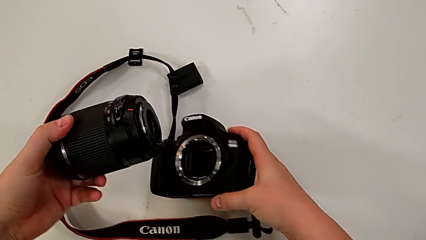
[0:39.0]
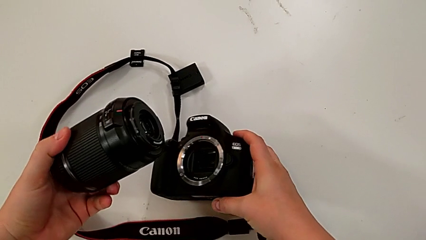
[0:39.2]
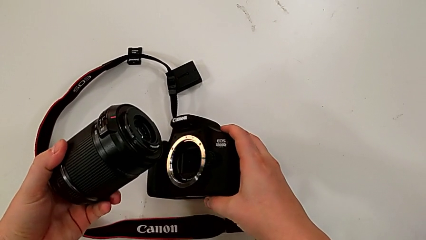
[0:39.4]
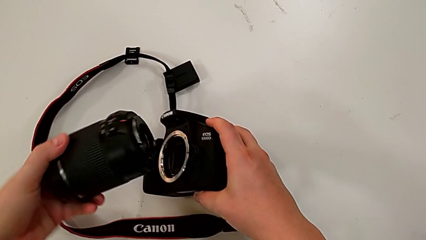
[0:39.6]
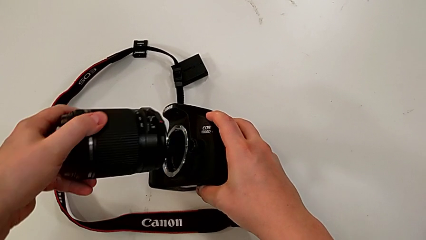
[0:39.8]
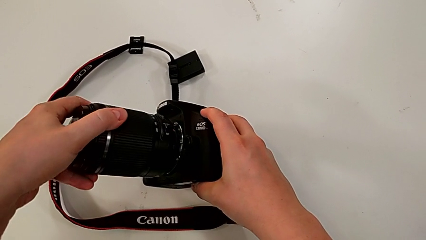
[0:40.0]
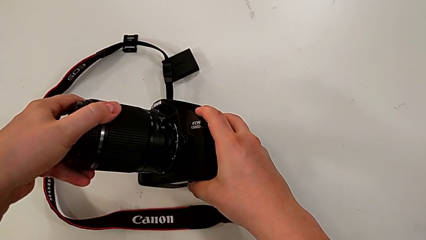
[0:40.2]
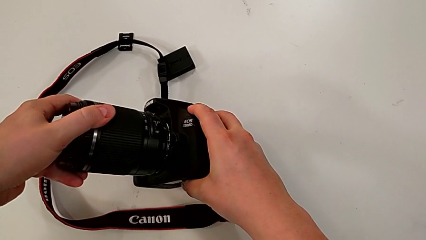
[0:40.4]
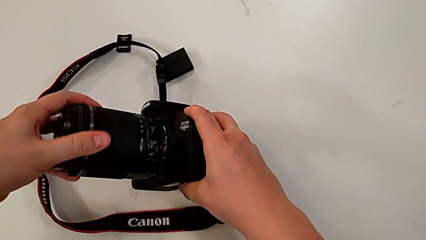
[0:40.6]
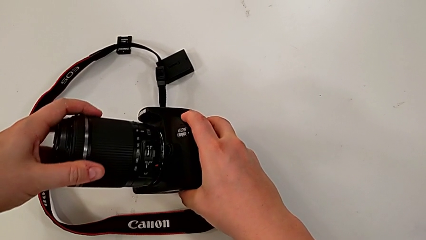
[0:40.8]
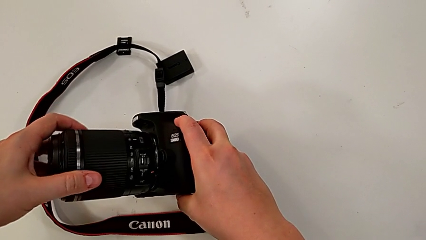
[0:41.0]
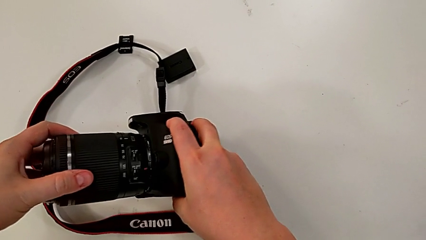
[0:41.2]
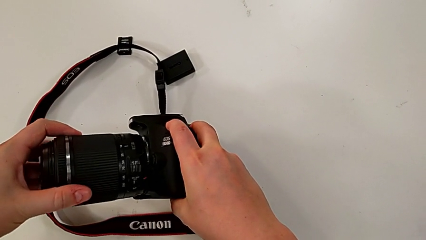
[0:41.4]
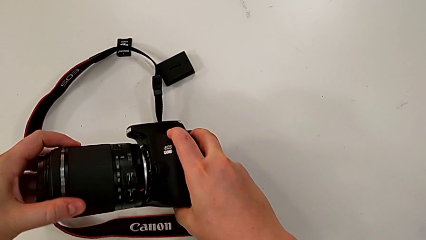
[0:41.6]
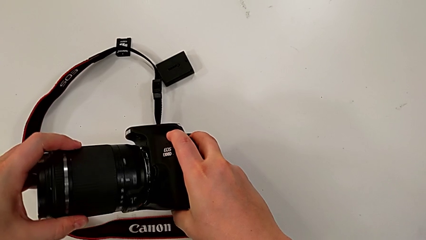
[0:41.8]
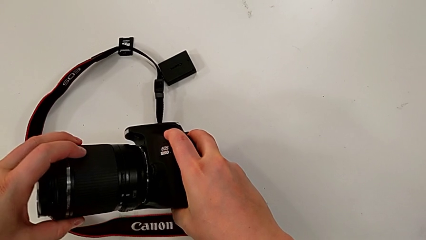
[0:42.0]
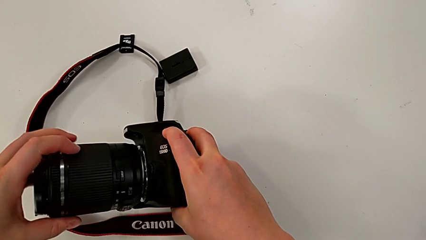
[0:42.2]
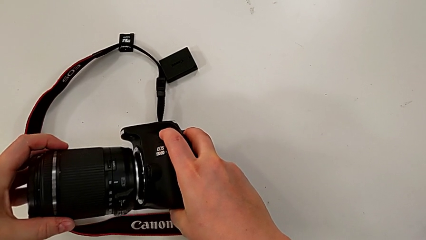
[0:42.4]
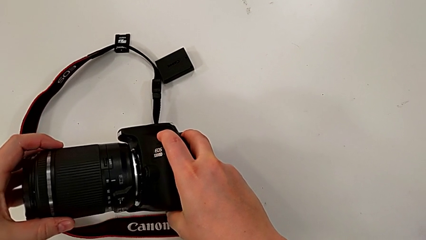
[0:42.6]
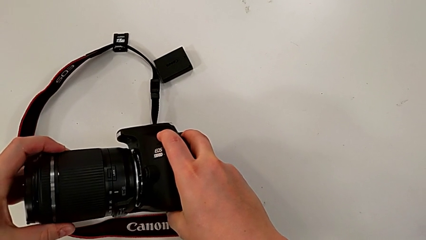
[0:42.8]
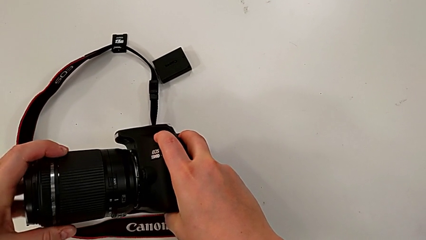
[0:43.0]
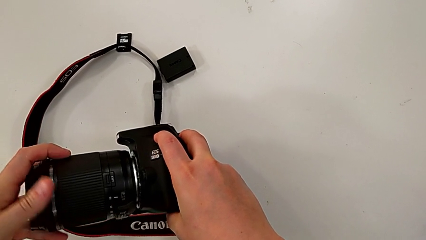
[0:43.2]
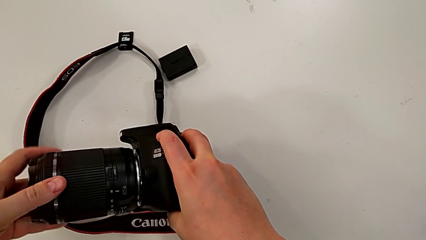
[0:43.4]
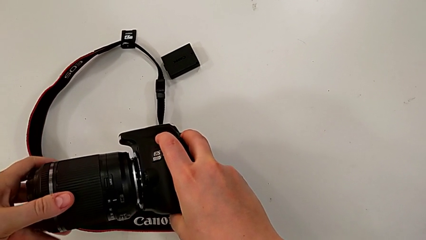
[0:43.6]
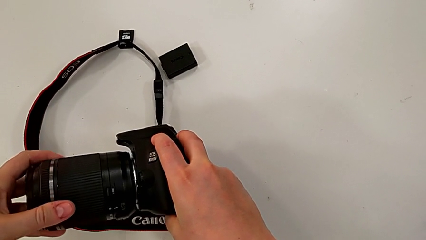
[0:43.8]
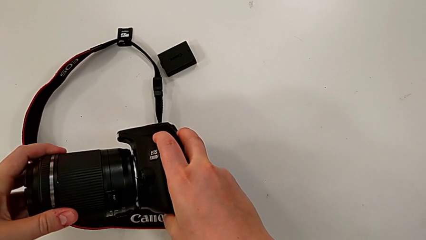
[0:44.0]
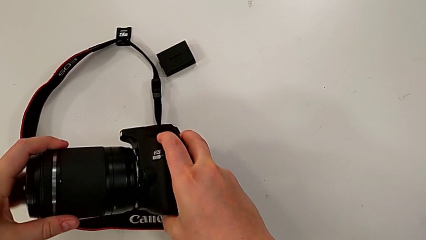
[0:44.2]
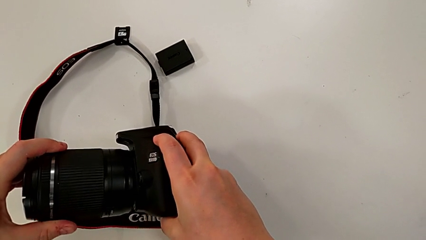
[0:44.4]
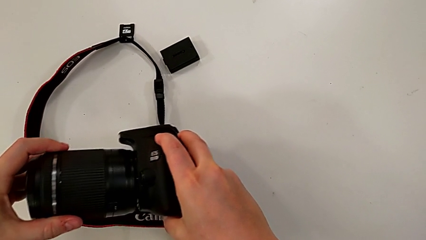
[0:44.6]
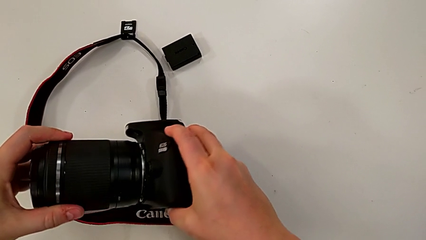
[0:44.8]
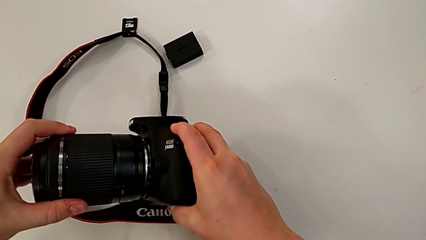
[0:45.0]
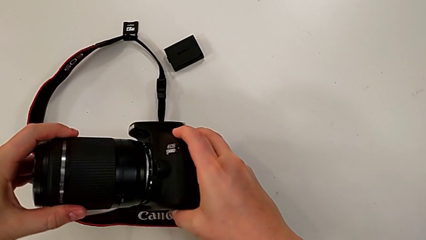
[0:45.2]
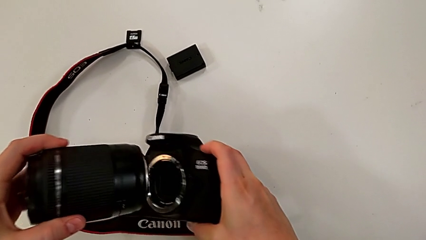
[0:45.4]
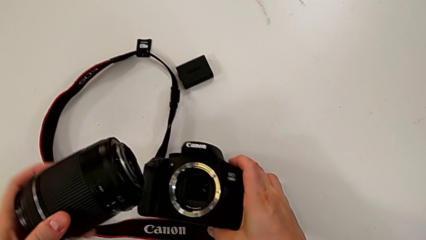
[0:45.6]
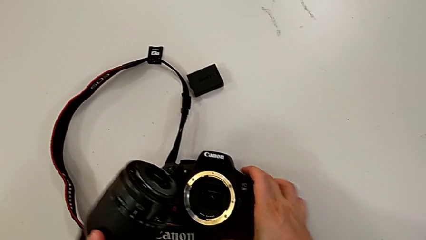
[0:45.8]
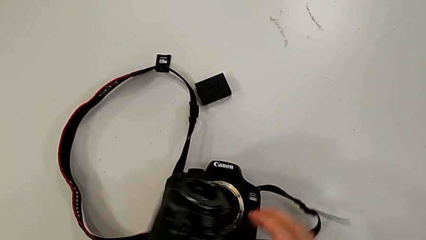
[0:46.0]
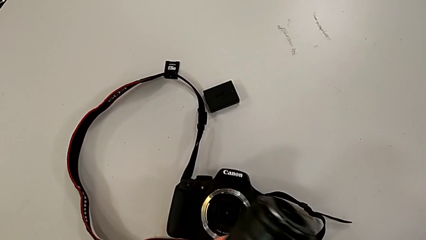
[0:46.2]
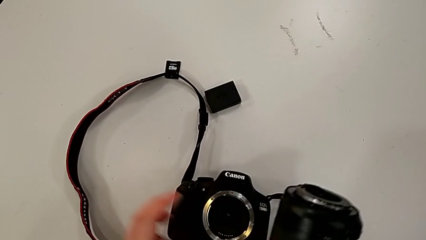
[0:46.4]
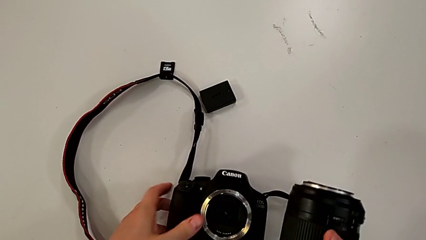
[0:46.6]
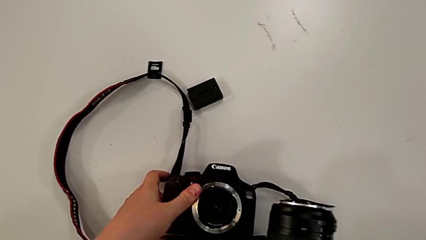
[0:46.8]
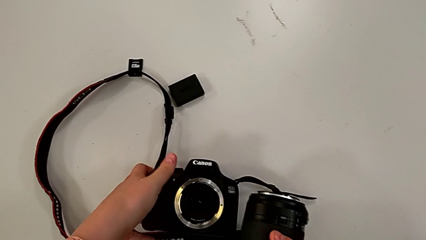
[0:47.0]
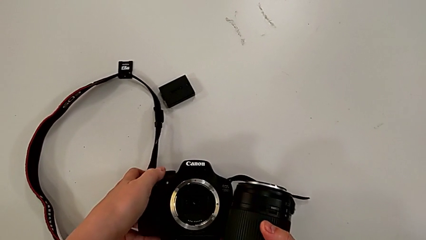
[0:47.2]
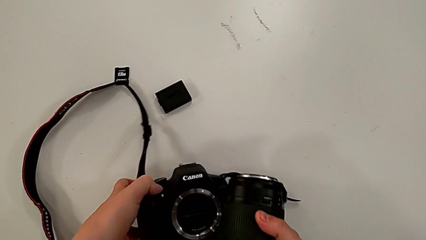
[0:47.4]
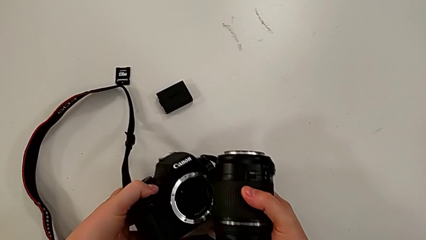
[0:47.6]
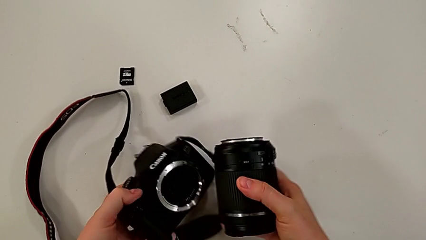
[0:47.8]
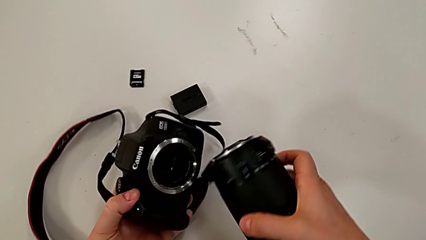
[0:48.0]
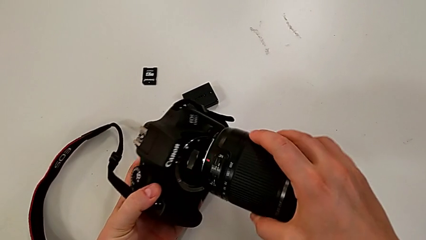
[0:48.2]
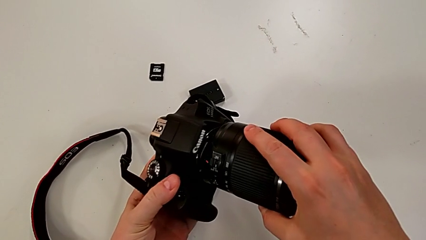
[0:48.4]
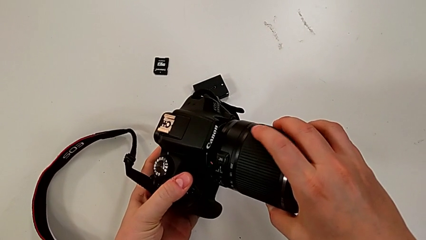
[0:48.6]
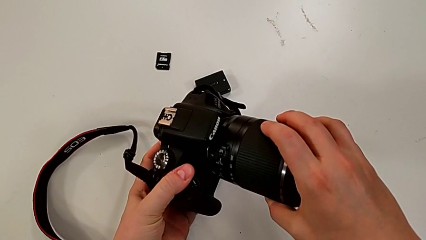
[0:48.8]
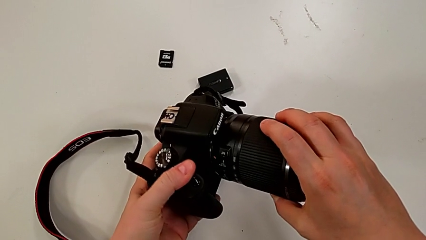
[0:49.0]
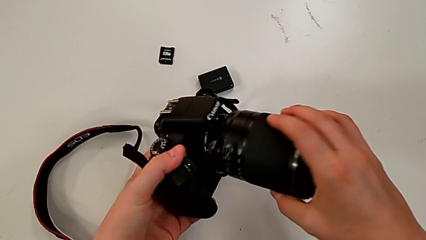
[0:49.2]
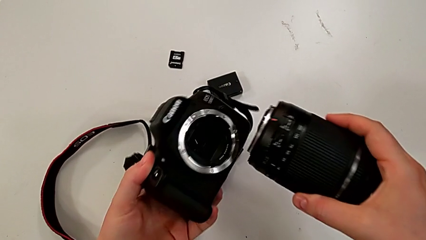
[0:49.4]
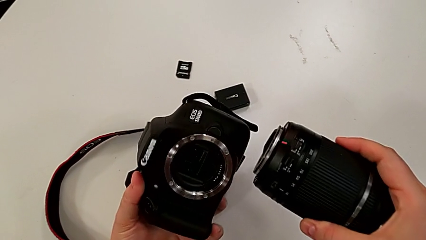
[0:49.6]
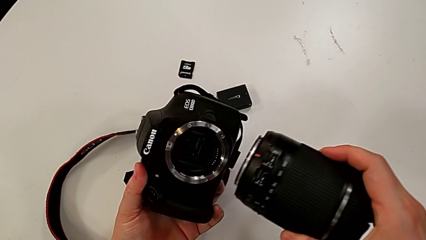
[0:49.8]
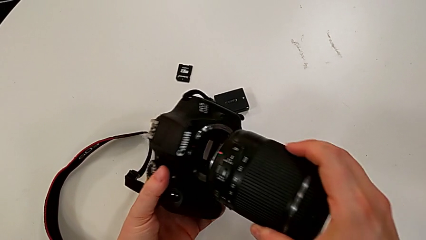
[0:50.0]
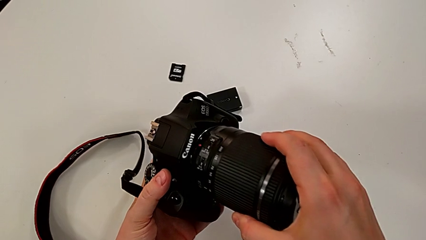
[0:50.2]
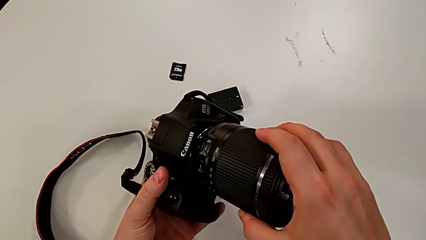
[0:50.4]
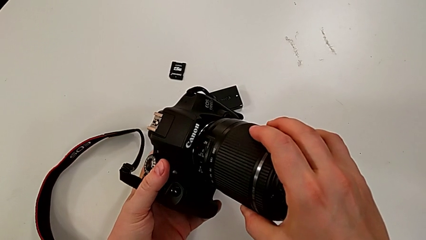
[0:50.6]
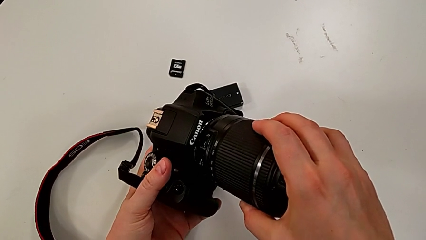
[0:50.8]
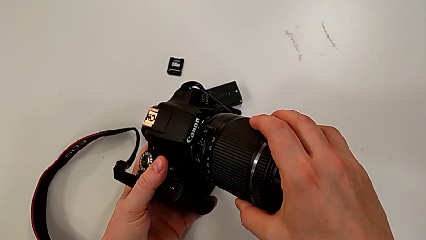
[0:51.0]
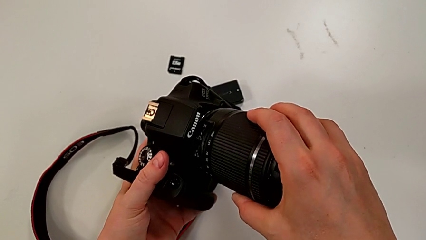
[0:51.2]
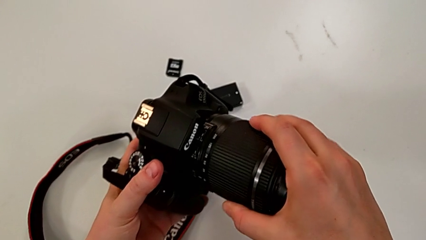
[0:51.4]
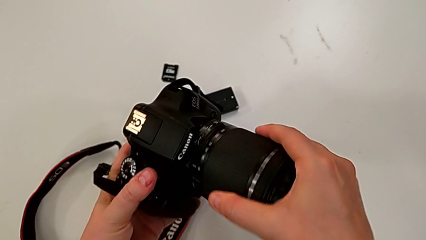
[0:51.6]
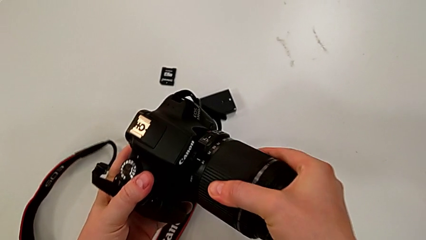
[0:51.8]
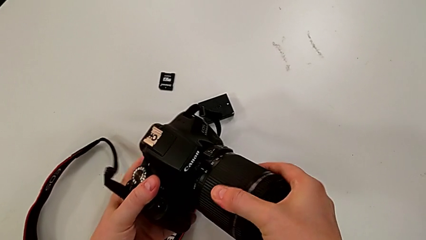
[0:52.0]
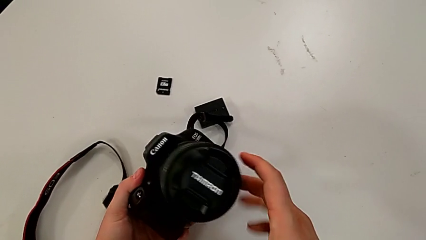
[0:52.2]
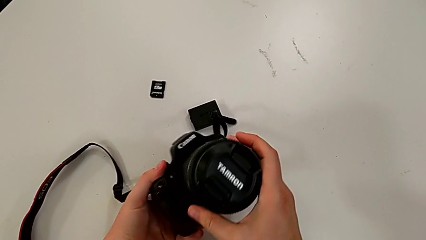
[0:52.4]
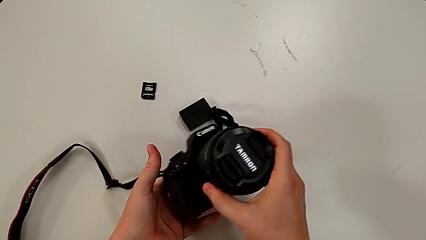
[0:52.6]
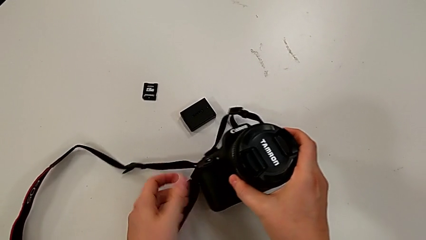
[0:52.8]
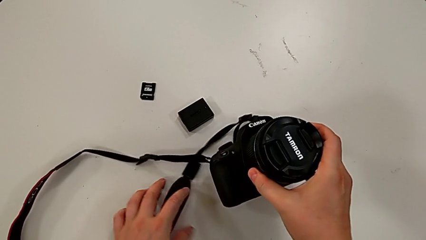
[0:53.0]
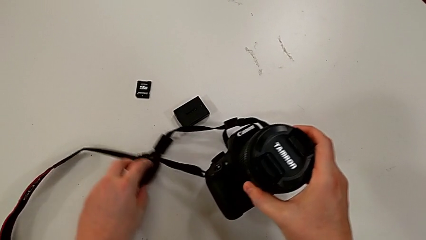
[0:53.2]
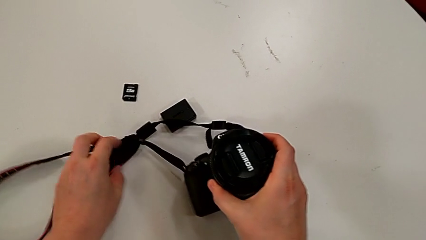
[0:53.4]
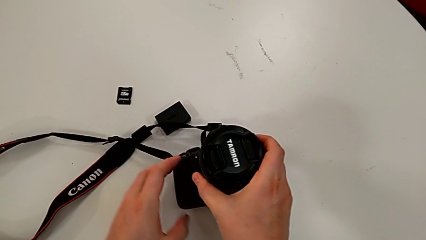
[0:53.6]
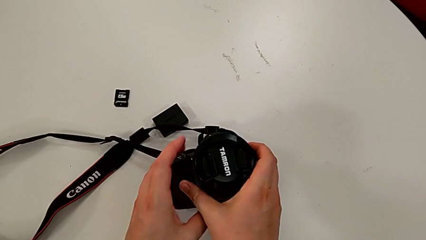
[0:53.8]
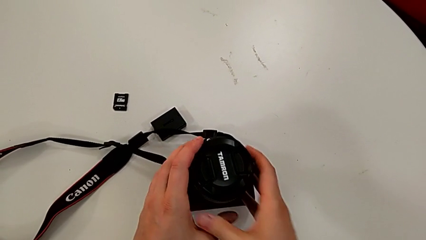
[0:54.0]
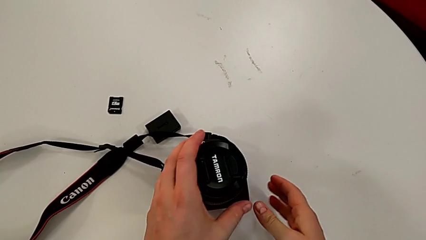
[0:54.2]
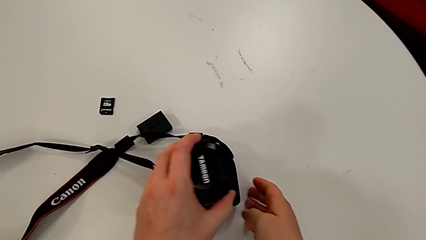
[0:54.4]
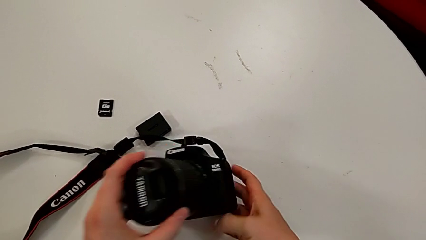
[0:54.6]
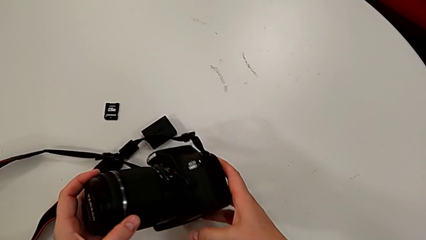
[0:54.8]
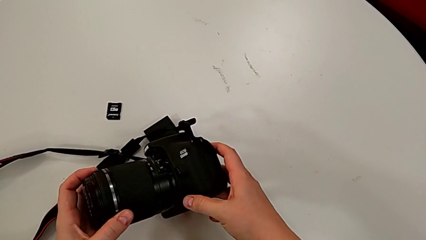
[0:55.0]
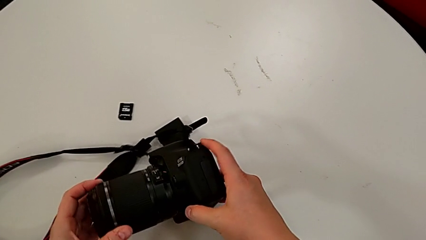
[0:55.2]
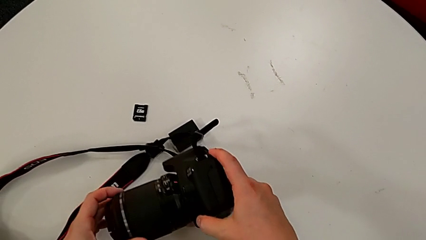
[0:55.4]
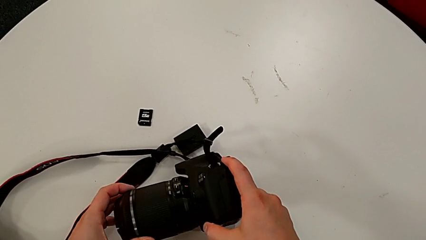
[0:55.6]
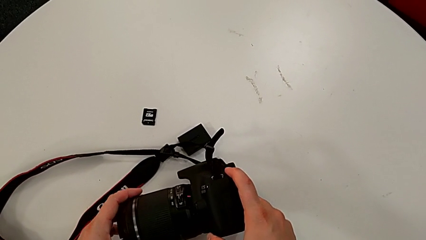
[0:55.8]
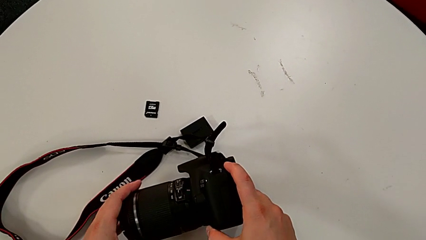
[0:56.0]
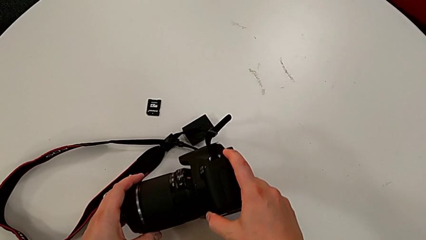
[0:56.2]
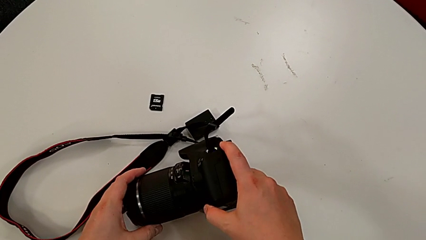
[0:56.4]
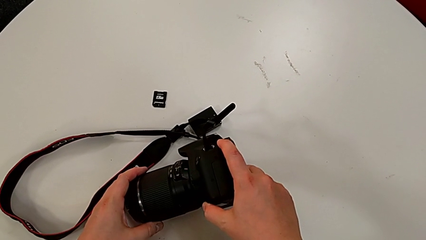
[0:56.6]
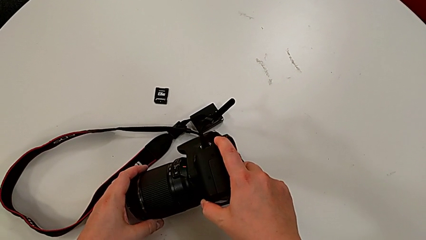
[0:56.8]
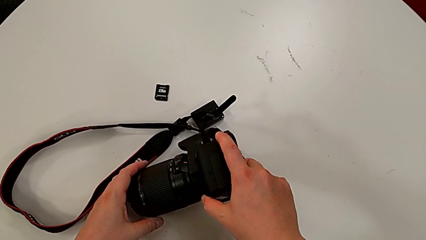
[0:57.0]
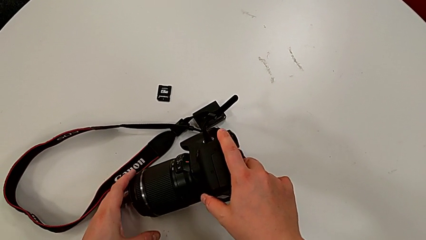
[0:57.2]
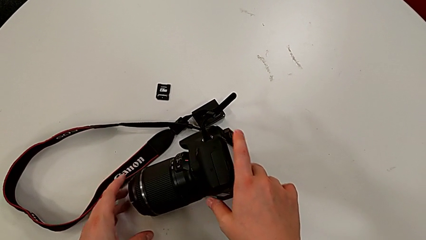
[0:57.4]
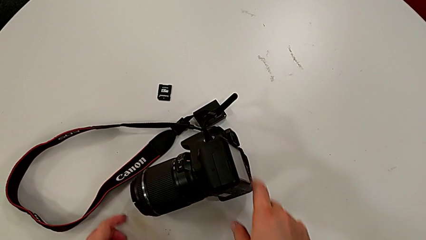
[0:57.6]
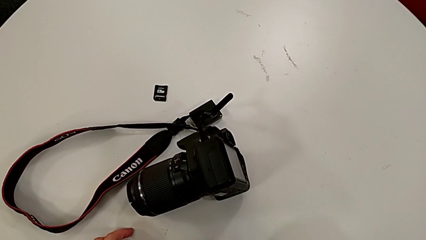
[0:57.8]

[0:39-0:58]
The camera wearer is attaching the lens of the camera. They wrongly assemble and rotate the rounded lens, withdraw it and place the black DSLR. They grab the black DSLR, lift it twice, rotate the rounded lens, withdraw it, insert it and rotate it. They turn the black DSLR, grab the black strap, place the black DSLR and turn it.
